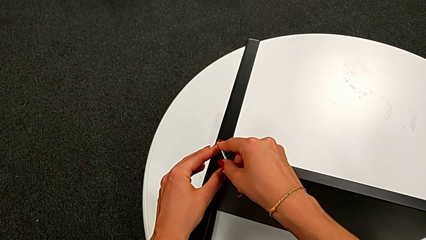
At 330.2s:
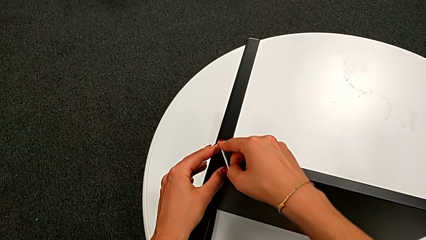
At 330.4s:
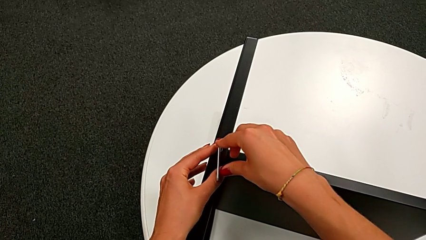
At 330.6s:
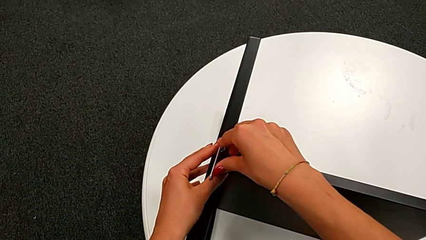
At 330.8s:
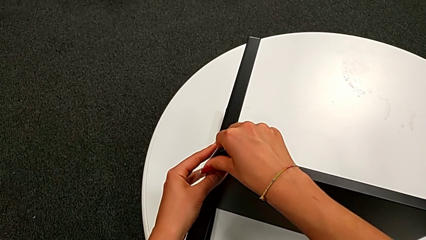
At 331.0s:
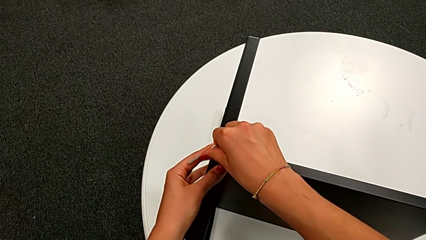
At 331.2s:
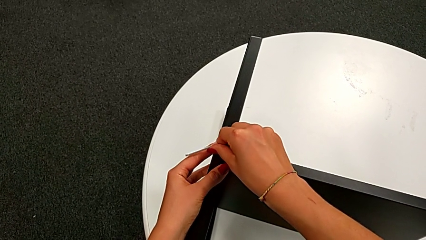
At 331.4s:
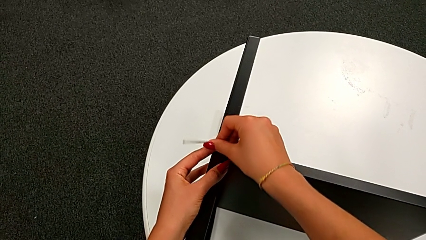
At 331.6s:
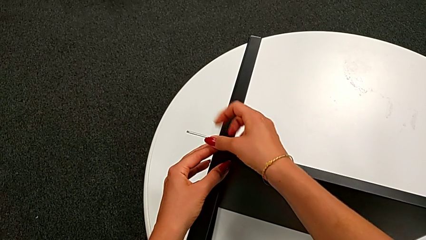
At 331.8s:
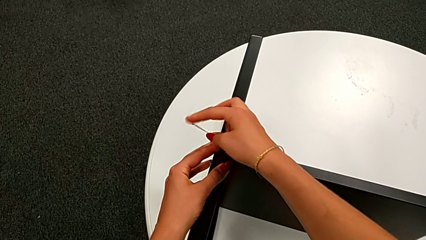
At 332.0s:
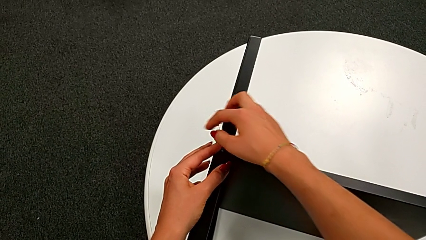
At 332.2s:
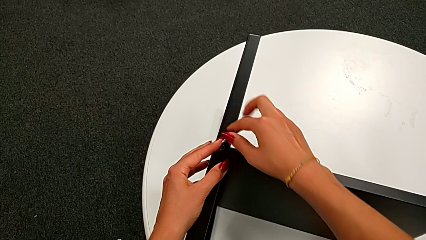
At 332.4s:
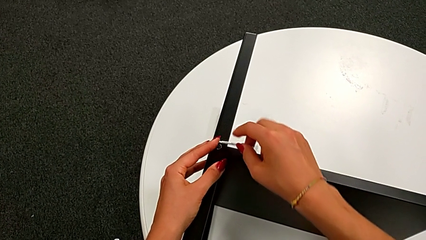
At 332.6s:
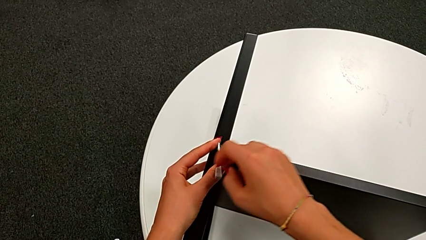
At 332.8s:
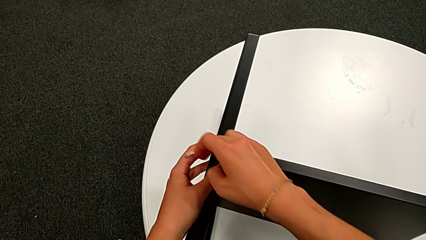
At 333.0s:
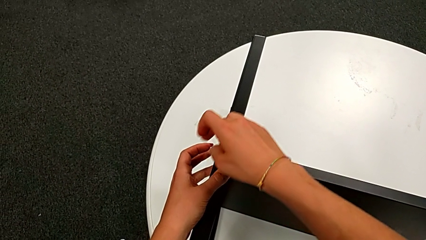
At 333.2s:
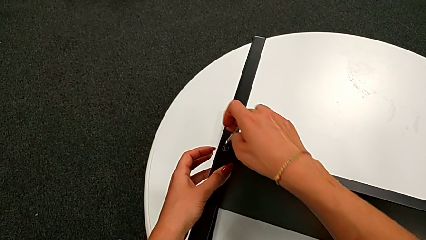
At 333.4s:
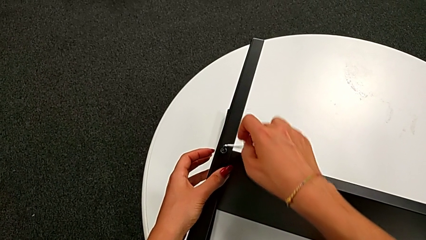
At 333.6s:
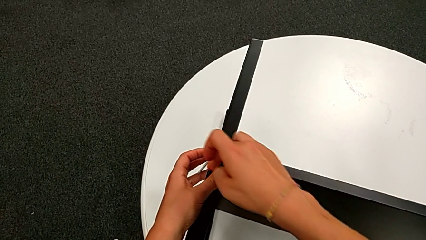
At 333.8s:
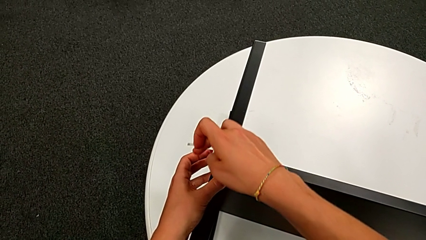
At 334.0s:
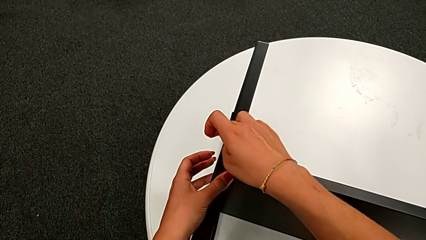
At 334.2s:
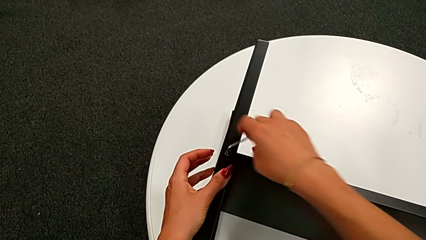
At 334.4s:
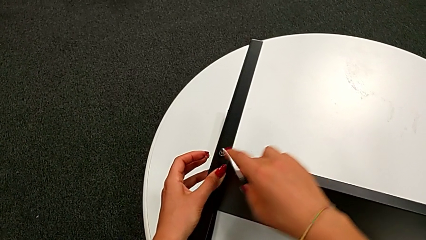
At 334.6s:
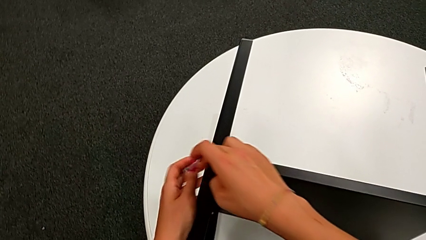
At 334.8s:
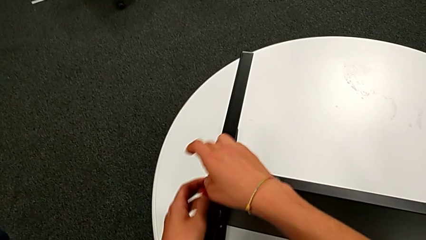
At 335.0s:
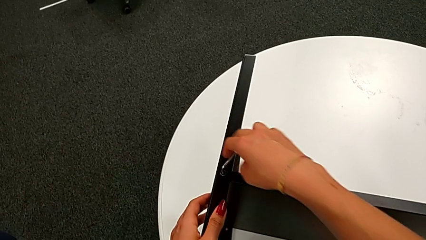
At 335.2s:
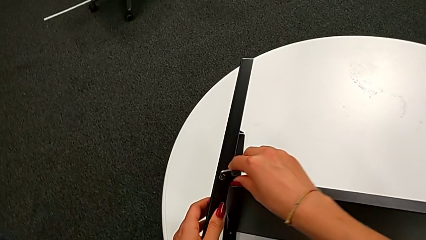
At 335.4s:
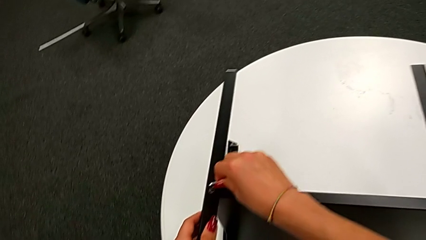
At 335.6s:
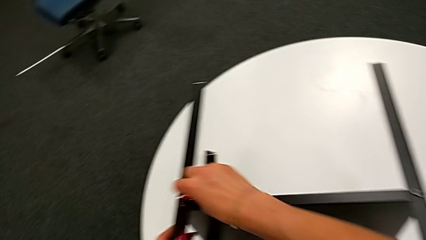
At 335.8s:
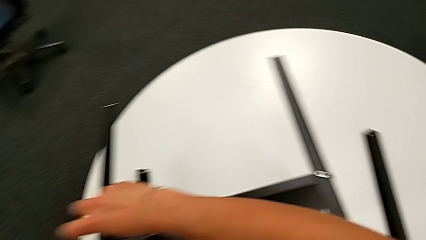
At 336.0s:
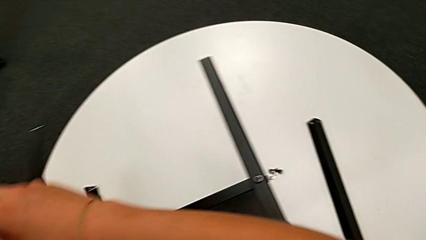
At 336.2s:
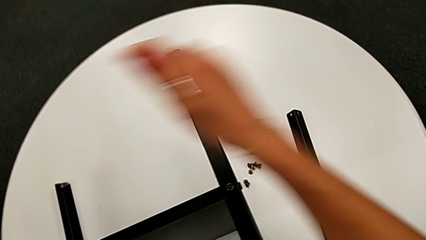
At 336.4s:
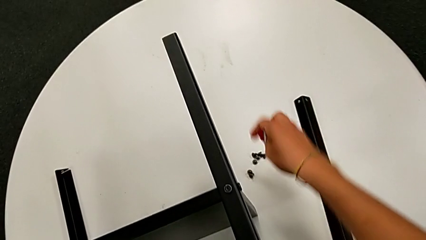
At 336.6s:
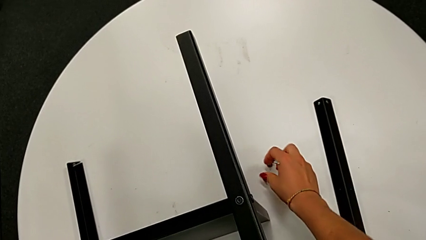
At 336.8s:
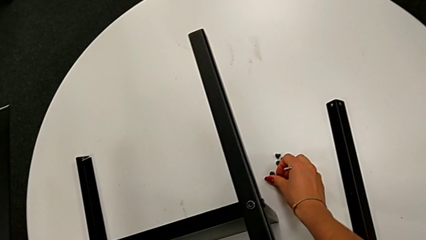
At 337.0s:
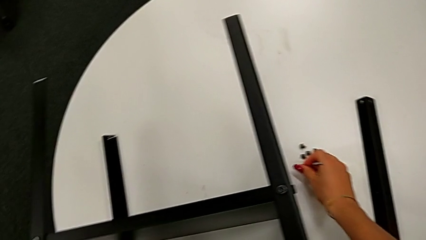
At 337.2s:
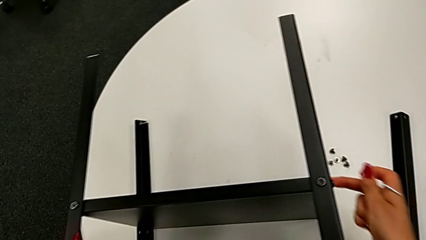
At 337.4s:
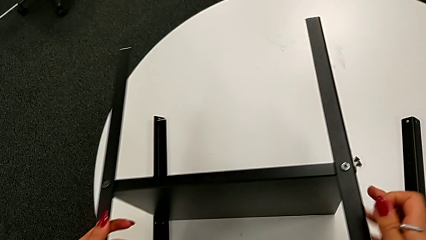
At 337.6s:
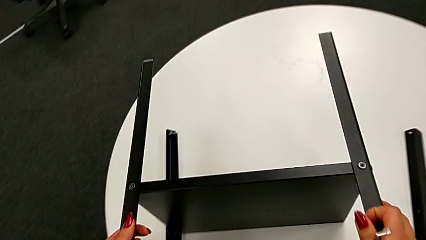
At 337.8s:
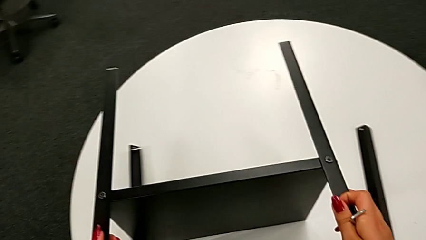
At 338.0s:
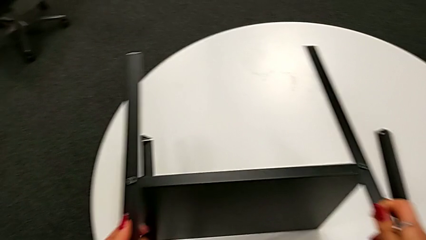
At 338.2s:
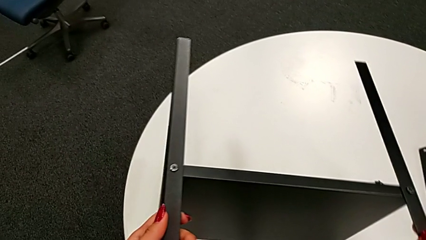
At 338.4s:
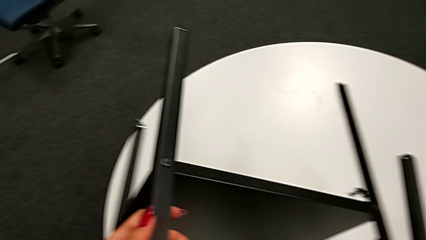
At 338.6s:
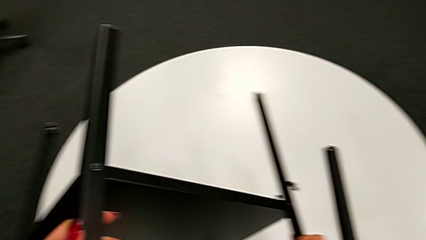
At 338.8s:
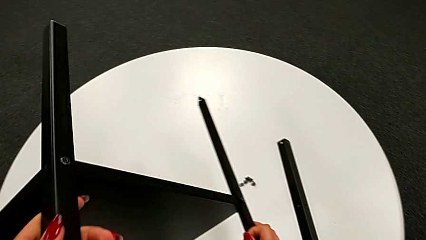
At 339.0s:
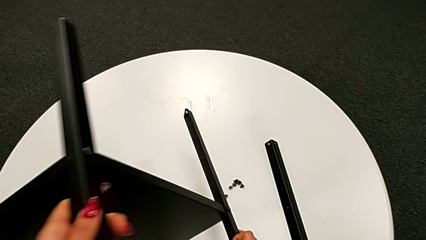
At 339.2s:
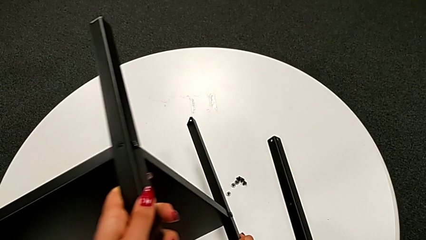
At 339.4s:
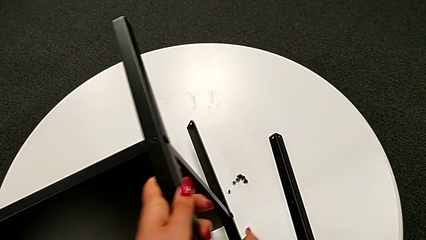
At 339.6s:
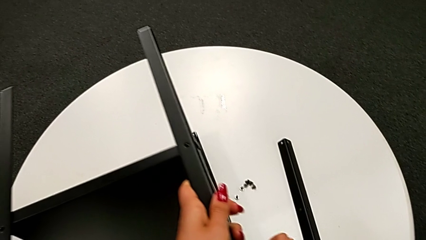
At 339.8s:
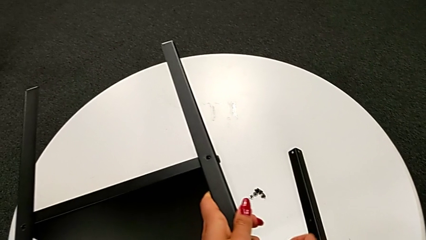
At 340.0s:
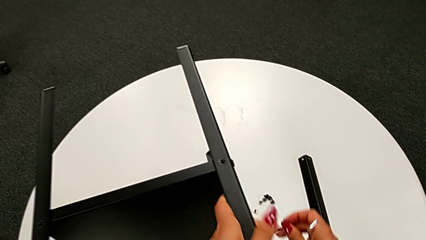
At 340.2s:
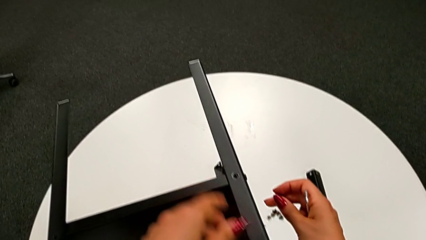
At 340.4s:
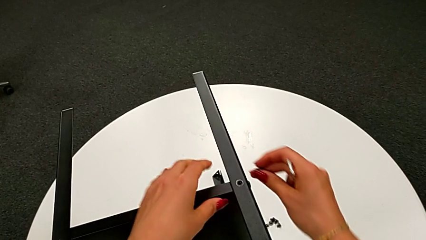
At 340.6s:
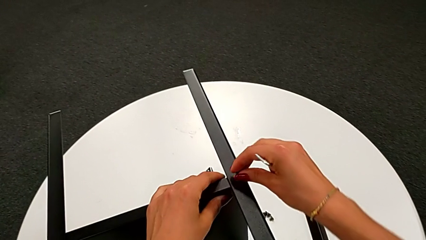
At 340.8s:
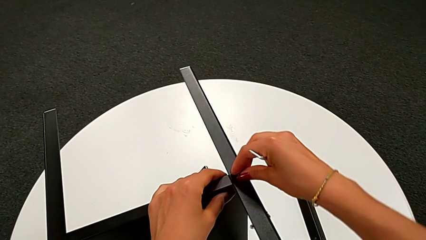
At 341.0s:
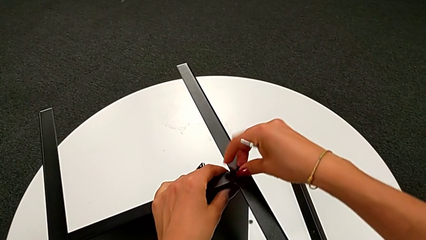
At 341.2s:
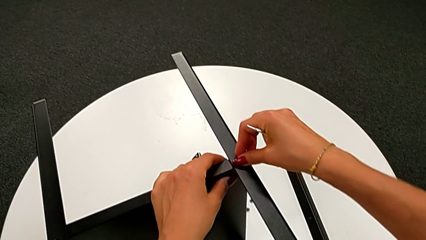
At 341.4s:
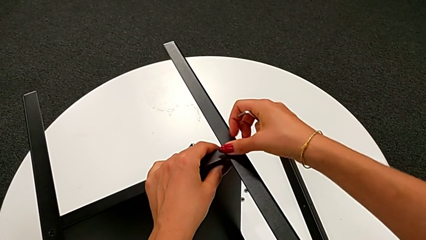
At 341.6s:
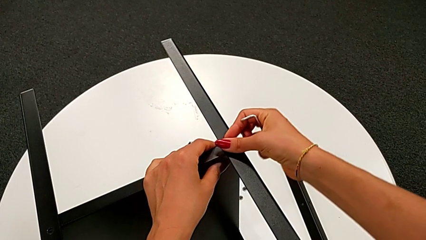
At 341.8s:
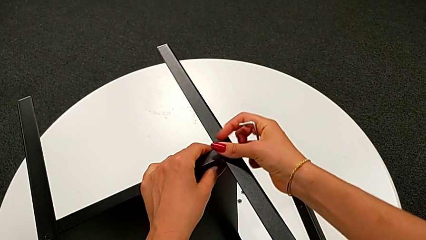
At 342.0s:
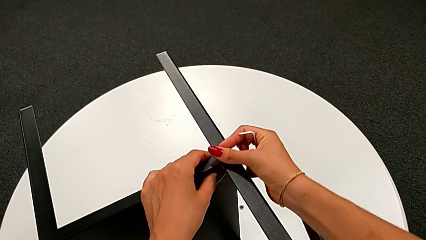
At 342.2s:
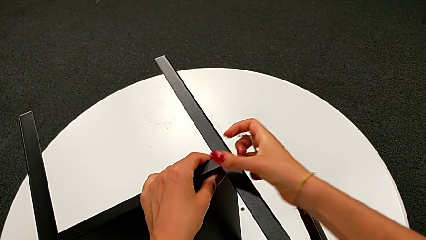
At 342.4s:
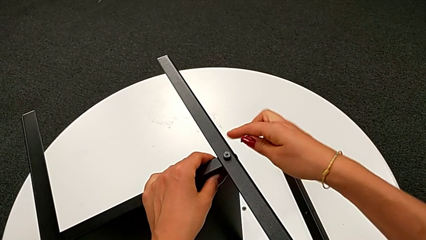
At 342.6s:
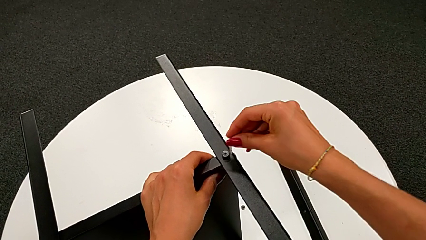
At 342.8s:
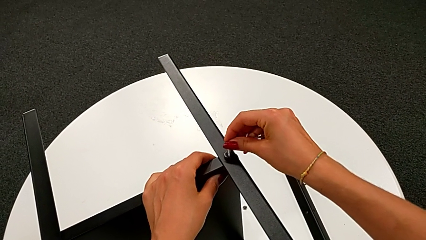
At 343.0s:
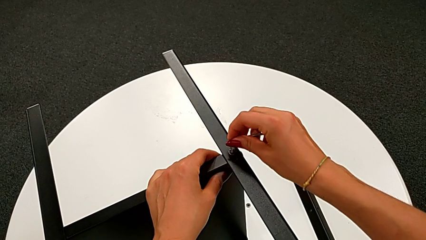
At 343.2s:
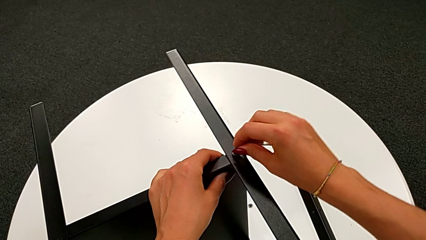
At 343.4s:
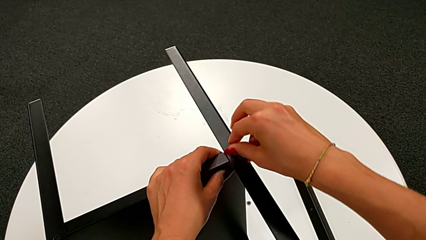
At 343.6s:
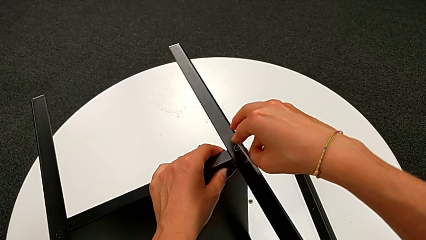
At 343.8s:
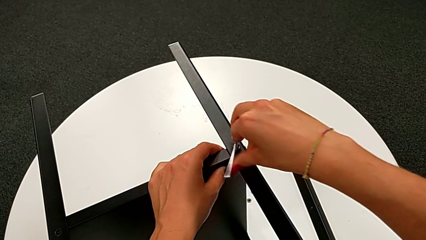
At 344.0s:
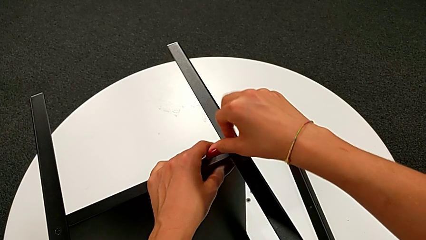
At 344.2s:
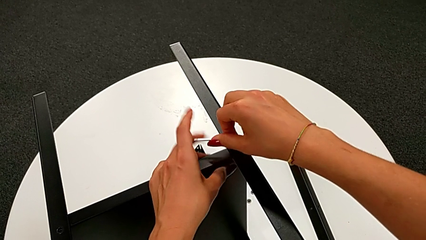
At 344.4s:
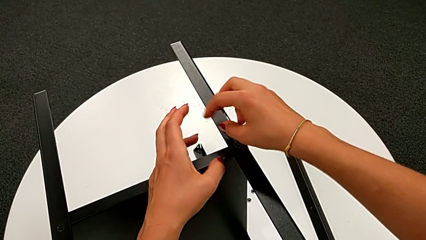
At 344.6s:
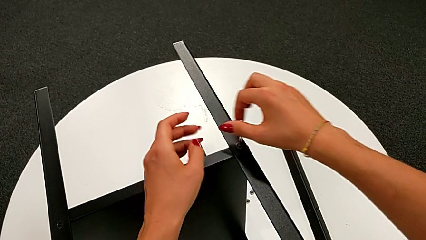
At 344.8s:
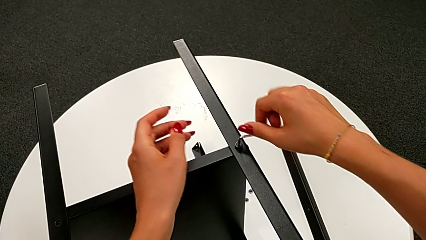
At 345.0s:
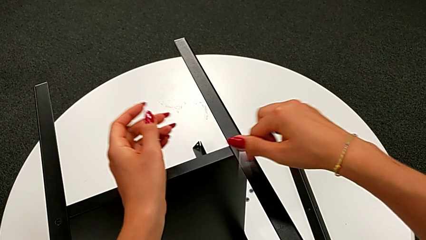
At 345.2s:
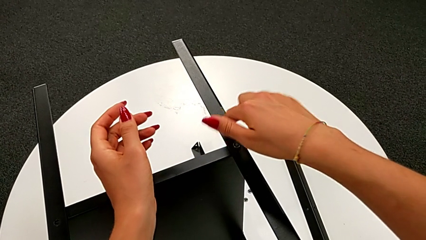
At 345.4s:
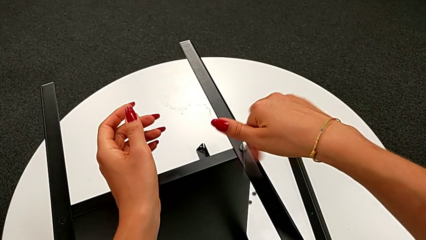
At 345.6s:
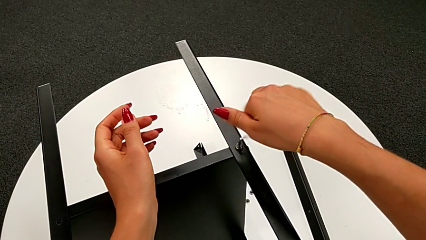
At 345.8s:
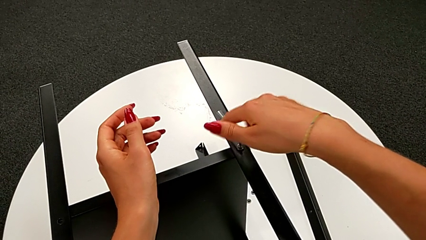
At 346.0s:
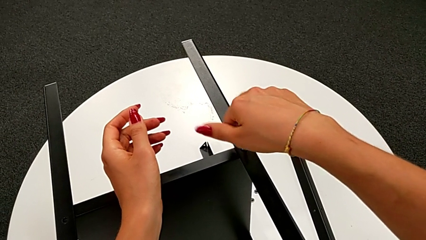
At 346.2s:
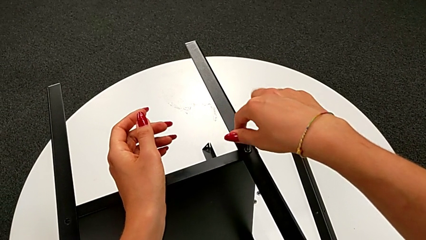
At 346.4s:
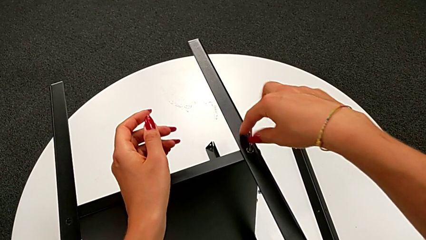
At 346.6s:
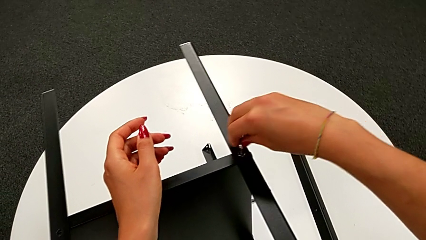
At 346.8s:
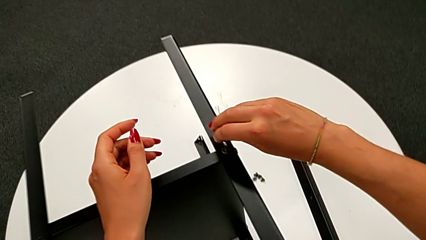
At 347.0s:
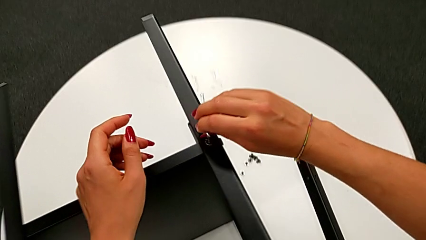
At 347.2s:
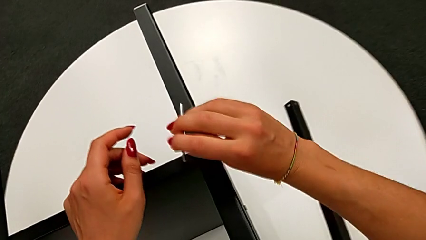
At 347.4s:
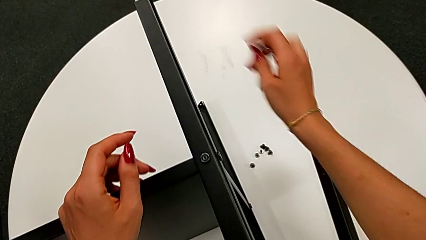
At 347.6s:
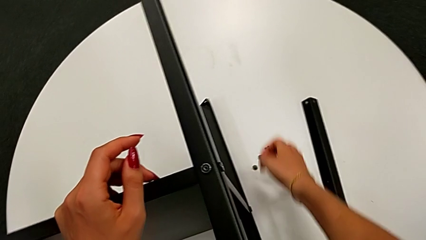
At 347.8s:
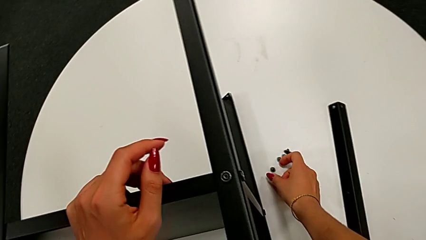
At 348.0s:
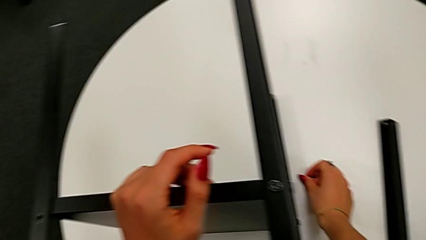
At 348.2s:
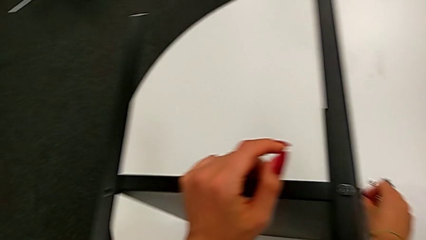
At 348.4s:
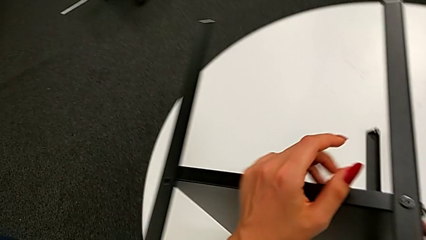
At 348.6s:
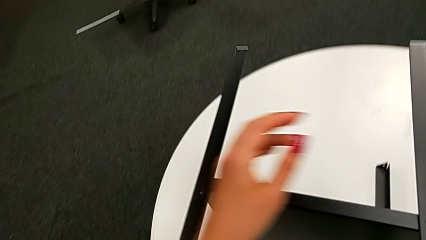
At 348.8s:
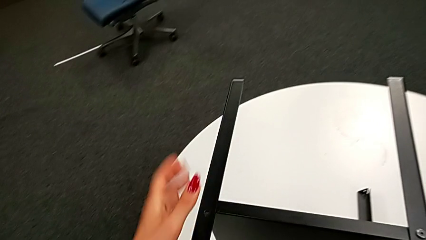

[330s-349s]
The camera wearer is assembling the bottom tray. They keep screwing the ninth hex socket head, withdraw the Allen wrench, grab the tenth hex socket head, rotate the tray, insert the hex socket head, insert the Allen wrench, screw the eleventh hex socket head, withdraw the Allen wrench and grab the twelfth hex socket head.
